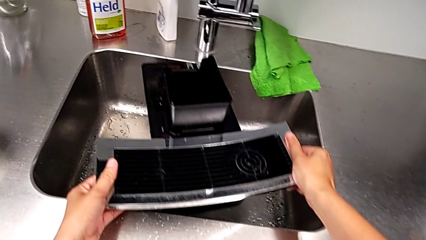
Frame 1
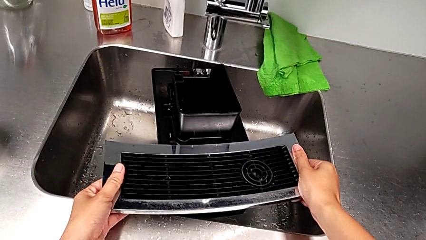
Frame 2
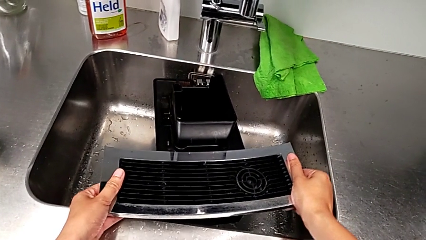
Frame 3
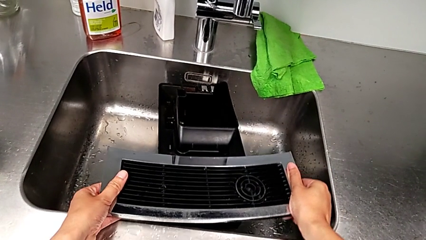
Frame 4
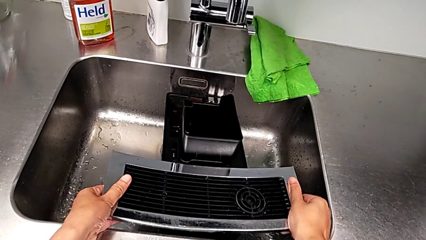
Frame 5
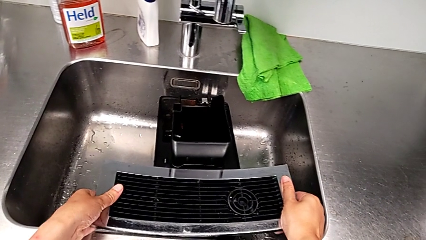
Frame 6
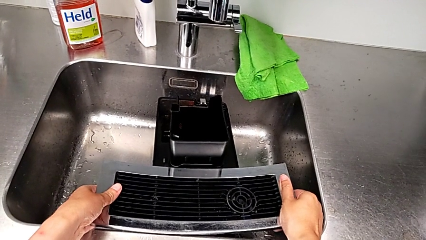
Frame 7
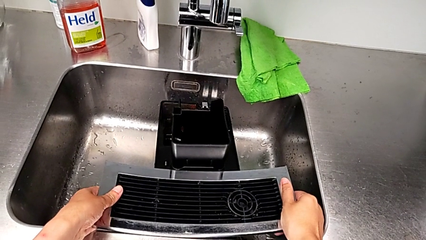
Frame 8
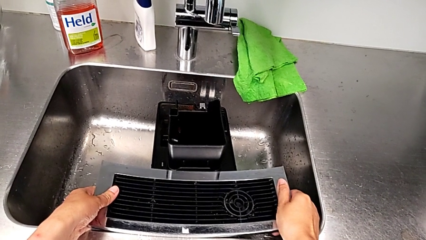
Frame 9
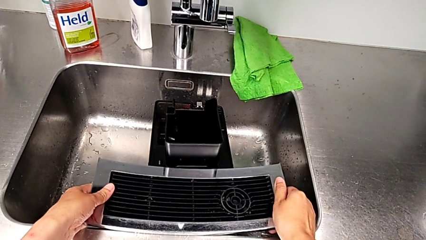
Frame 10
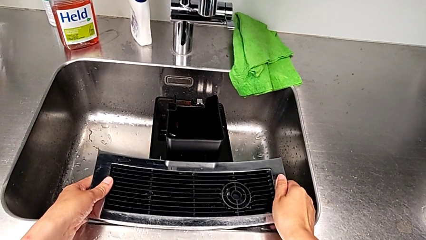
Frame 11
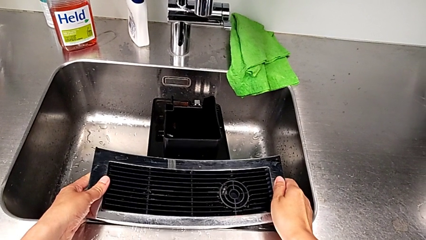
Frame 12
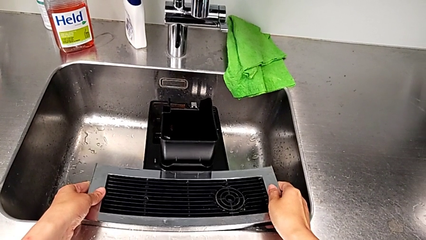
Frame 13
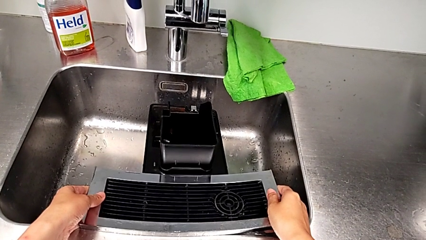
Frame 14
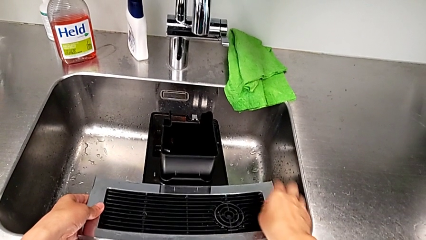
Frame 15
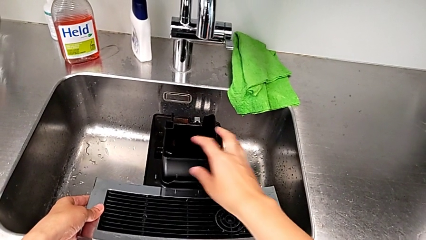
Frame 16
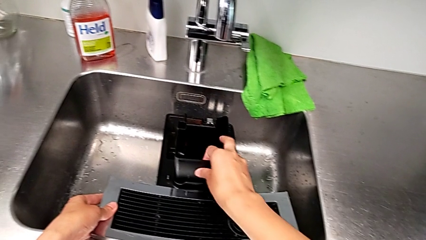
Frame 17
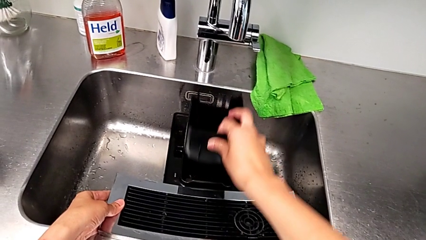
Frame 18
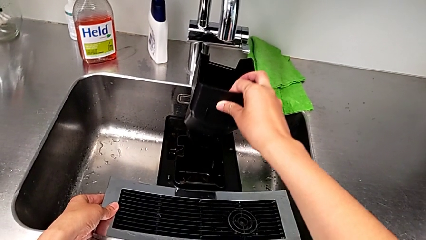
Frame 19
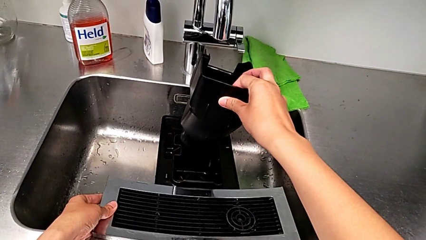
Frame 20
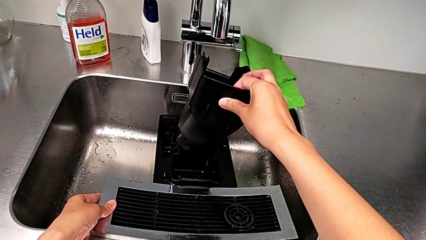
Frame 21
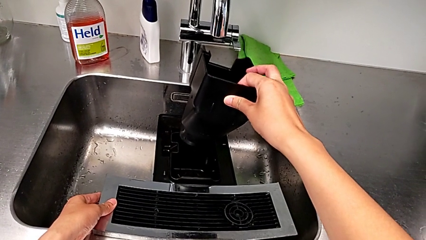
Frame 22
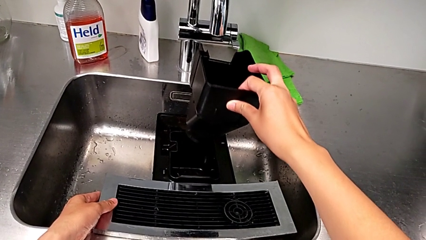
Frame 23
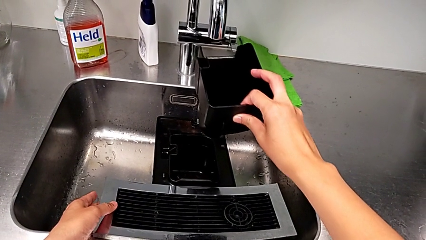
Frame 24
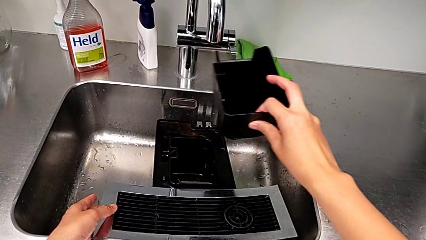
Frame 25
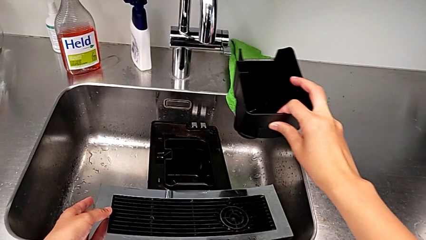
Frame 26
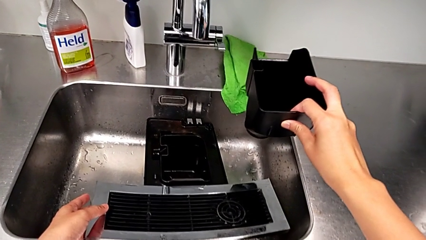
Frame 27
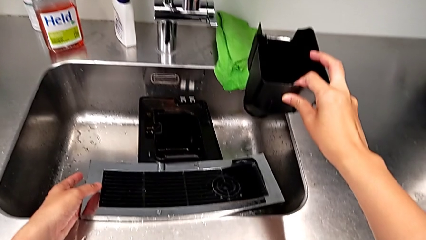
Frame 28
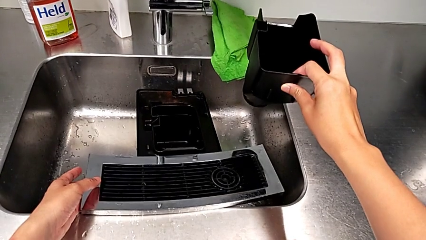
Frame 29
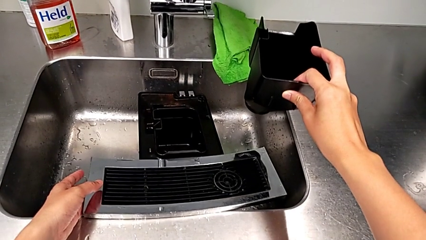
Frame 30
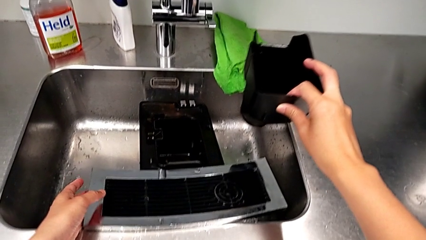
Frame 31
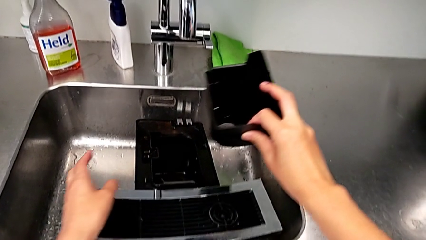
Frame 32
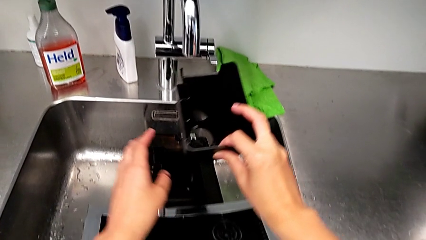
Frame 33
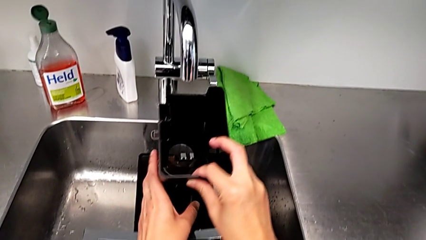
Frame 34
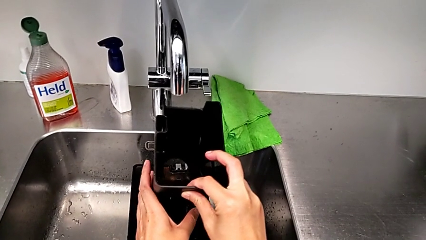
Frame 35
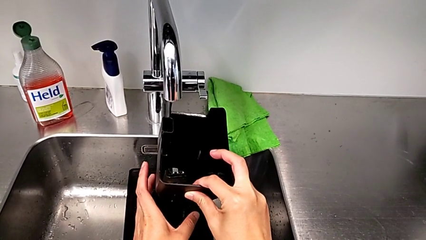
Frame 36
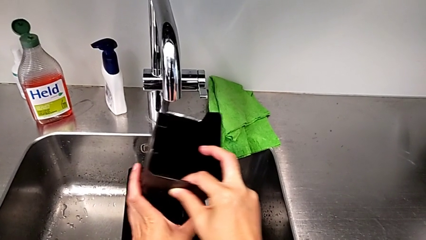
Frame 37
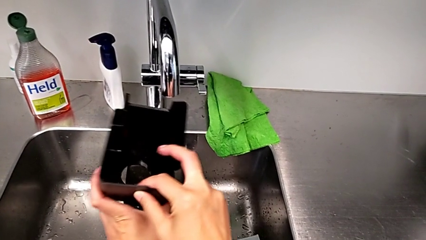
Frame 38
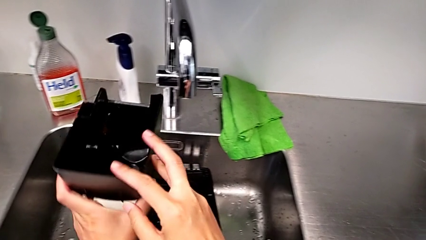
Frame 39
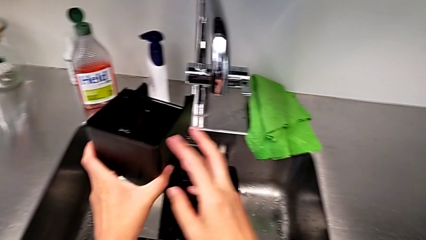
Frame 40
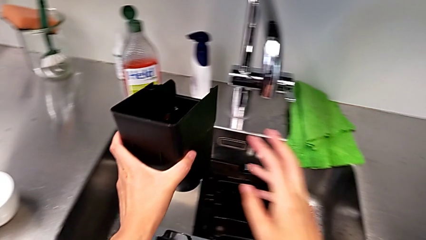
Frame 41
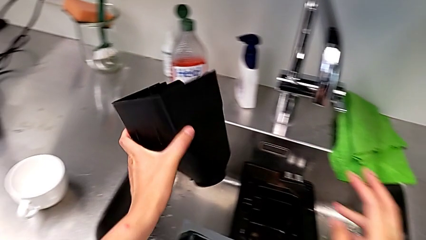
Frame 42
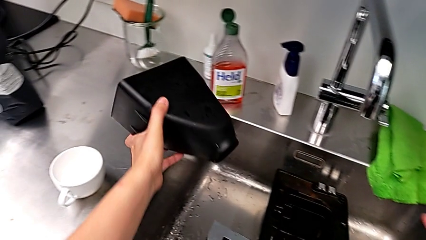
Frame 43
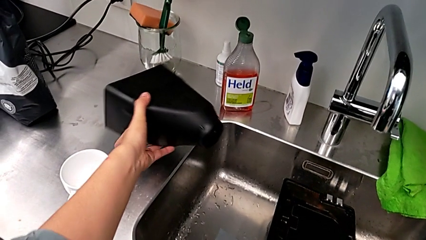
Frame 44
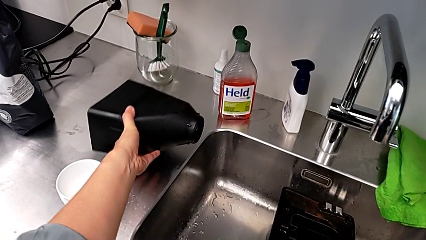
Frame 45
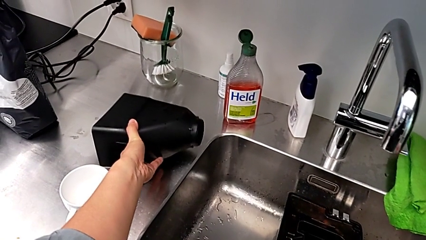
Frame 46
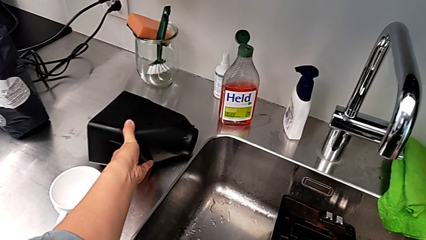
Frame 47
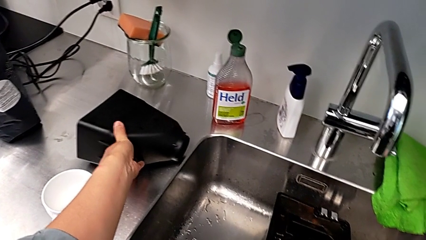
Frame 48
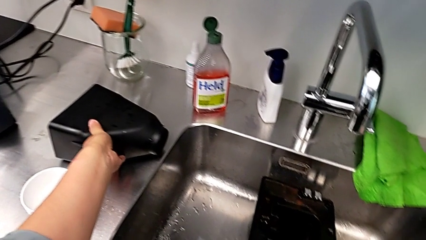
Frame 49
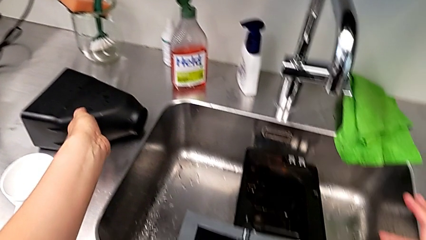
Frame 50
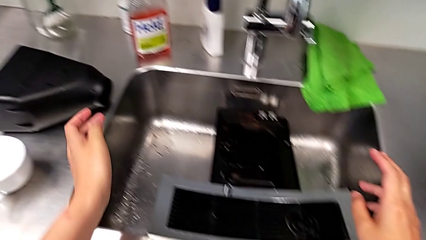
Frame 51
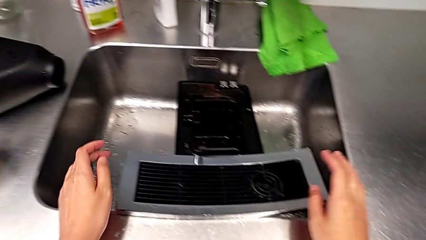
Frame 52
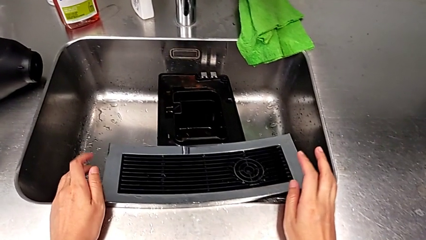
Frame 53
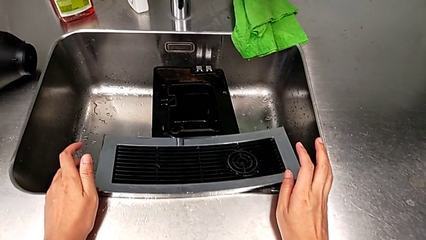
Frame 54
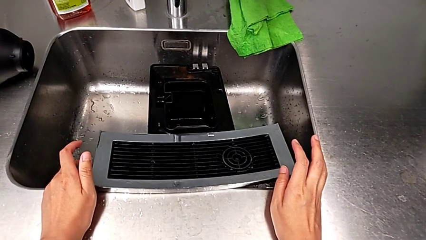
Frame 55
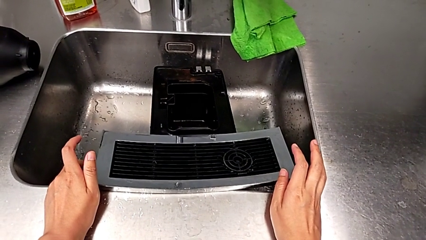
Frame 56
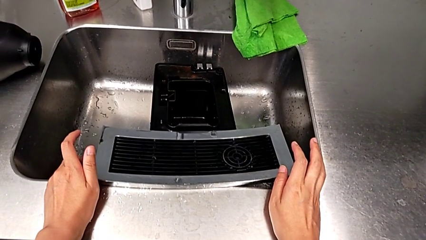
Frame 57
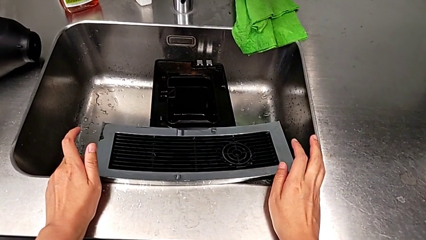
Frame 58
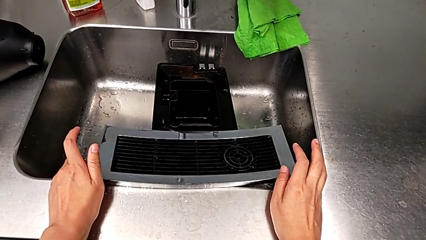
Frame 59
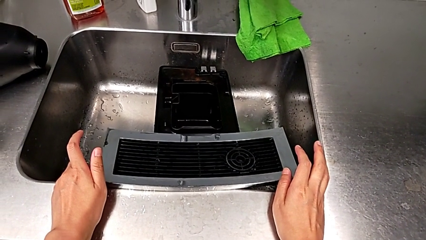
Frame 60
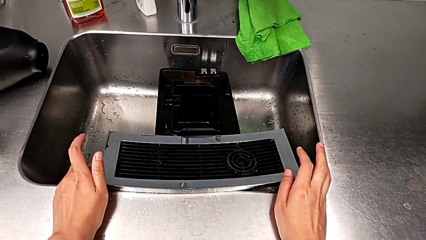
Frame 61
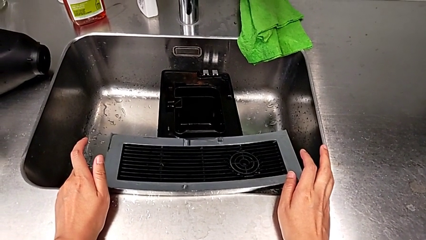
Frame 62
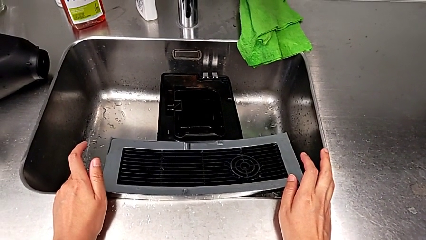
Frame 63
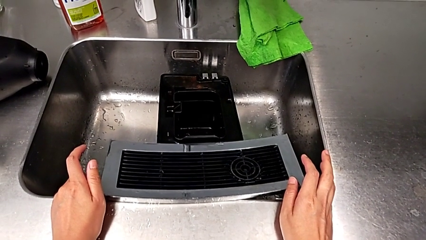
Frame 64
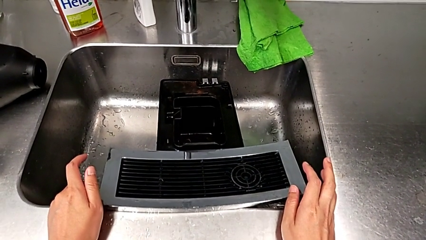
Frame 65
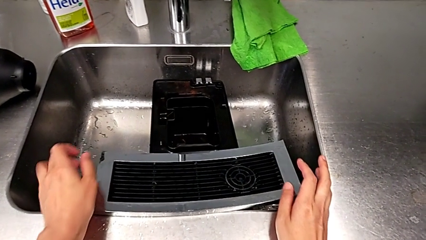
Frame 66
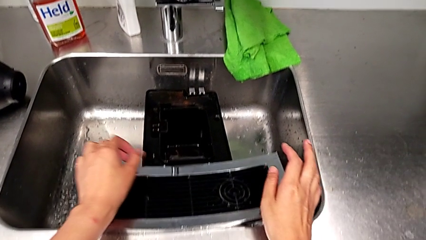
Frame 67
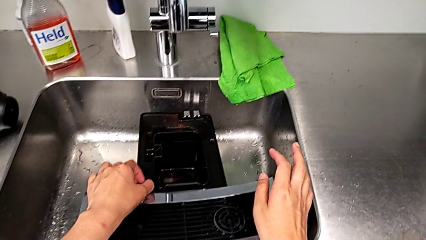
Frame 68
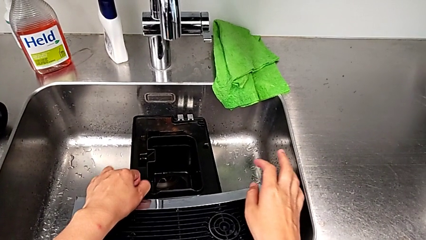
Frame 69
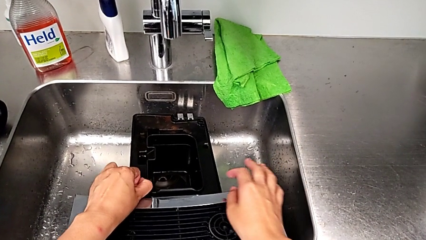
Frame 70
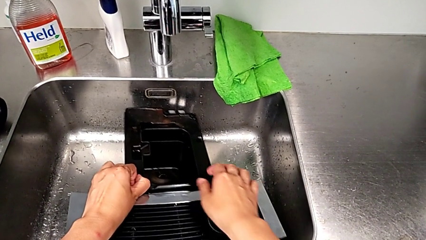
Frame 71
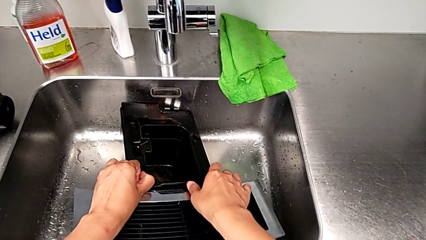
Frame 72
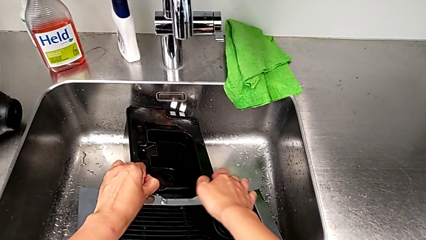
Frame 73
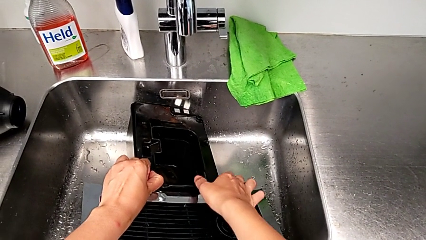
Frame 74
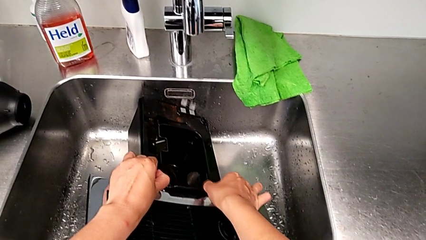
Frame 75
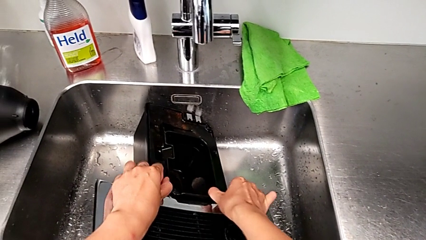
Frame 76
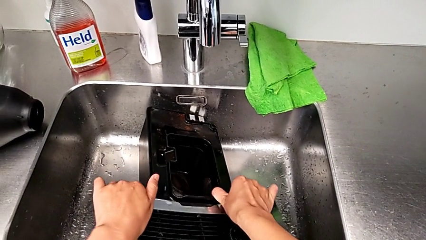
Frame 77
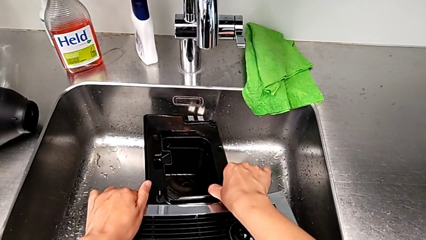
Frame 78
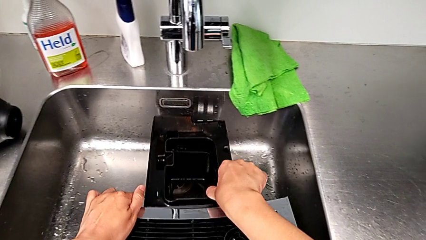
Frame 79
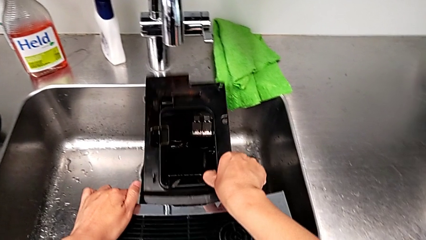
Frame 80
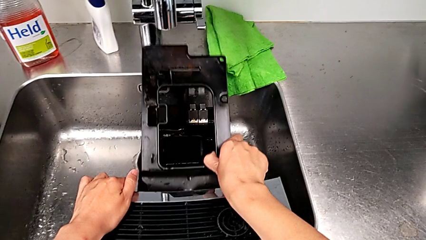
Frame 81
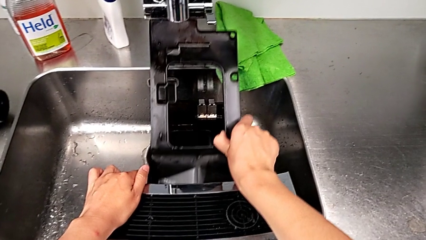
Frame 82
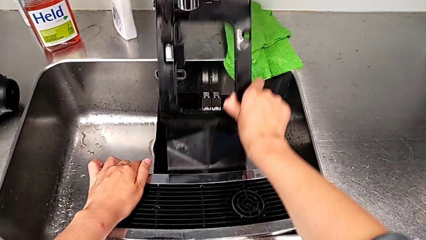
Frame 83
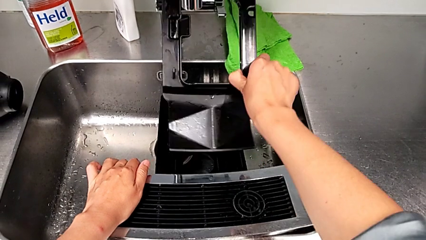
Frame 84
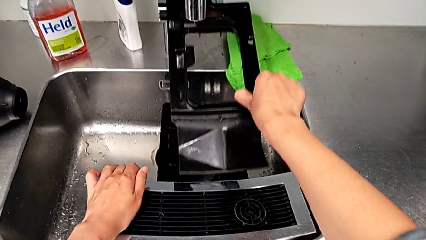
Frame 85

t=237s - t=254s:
The camera wearer is emptying the drip tray. They place the drip tray, withdraw it, place it and begin to withdraw the capsule container.
